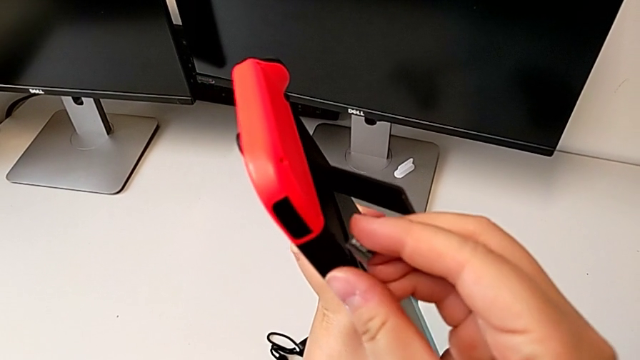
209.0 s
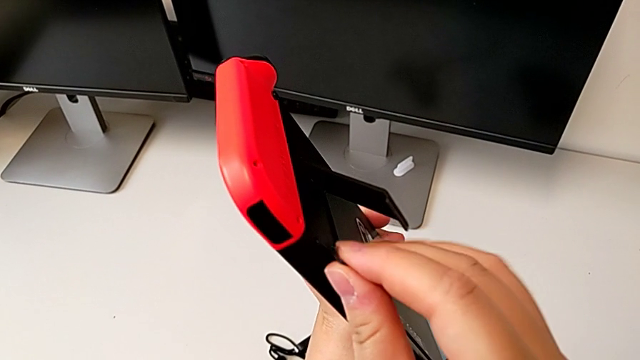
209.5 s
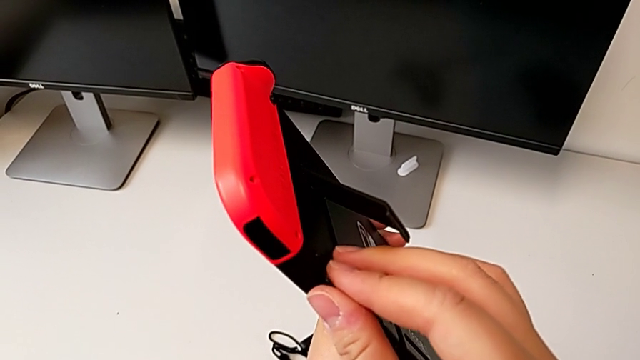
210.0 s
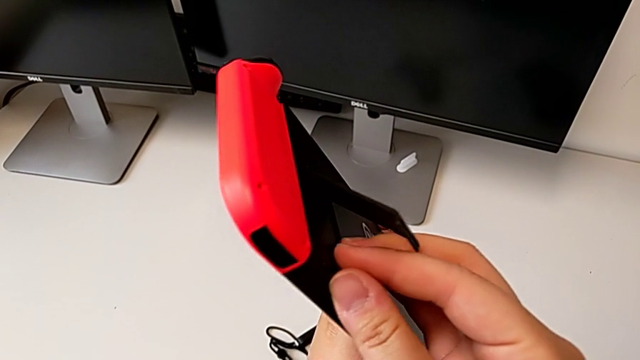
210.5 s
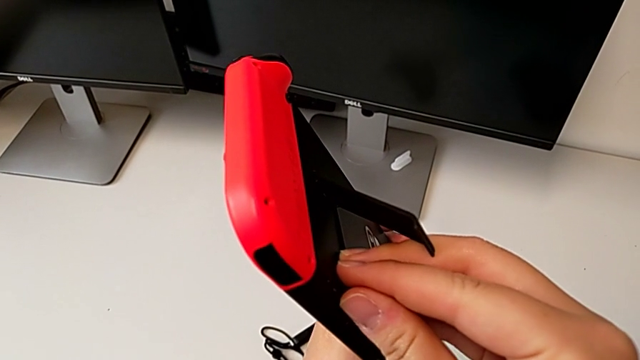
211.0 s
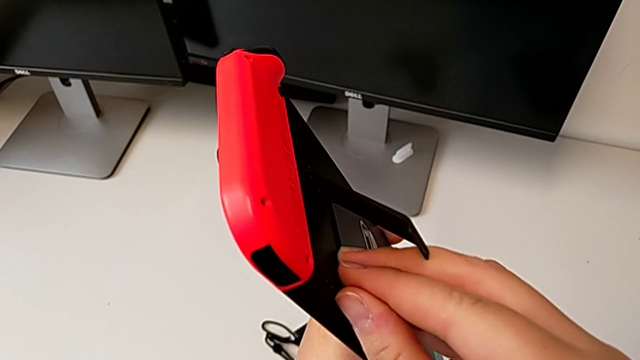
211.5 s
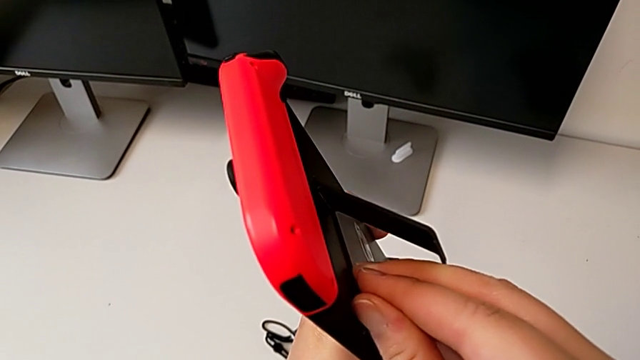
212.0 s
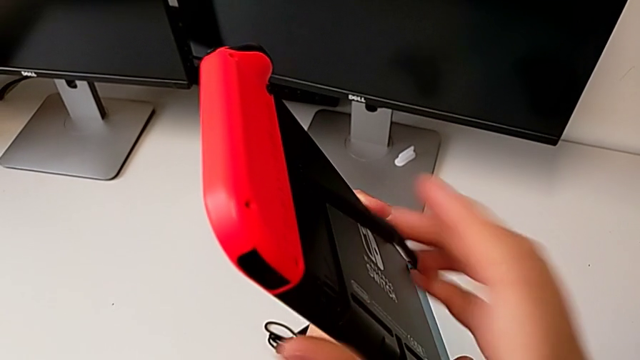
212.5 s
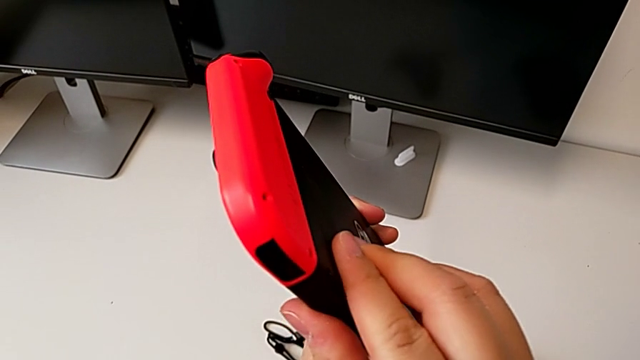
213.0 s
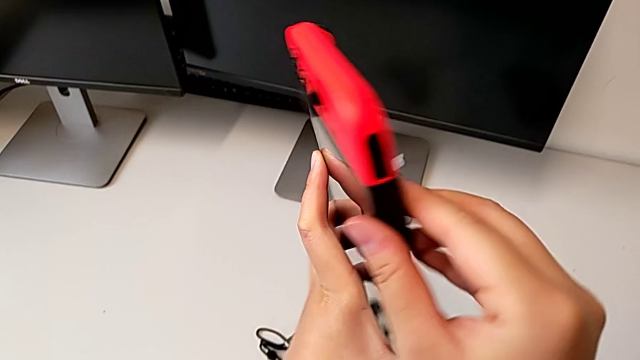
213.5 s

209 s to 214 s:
The camera wearer is changing the SD card of the Nintendo Switch. They insert the new SD card and close the rectangular kickstand.

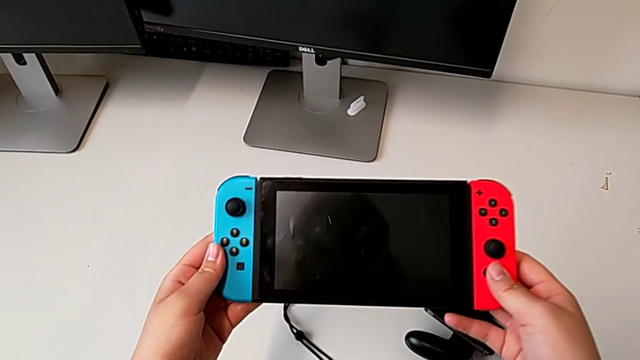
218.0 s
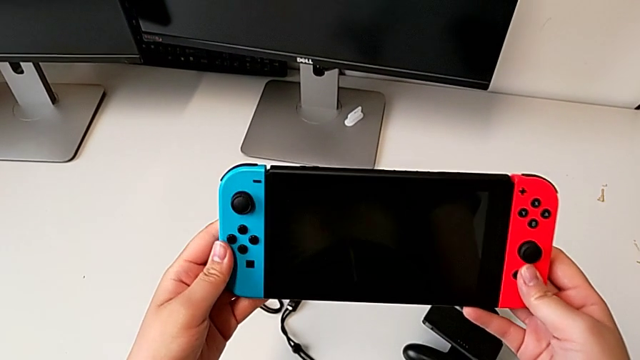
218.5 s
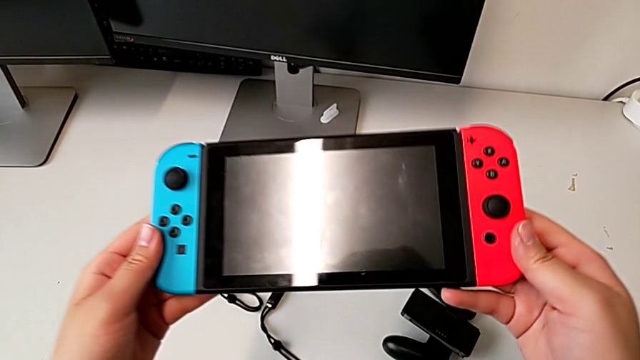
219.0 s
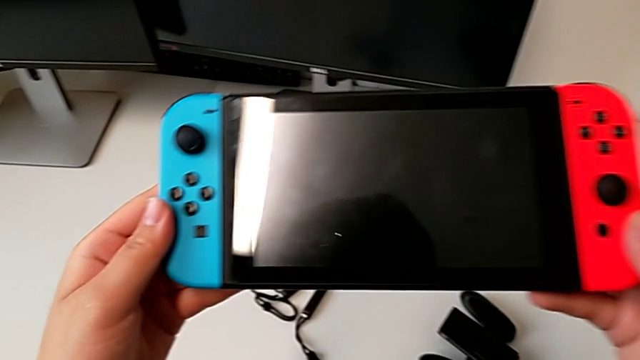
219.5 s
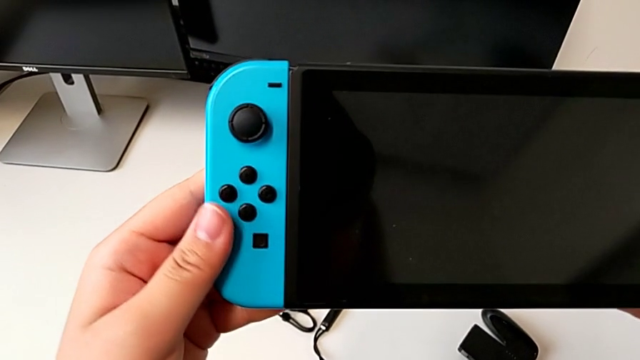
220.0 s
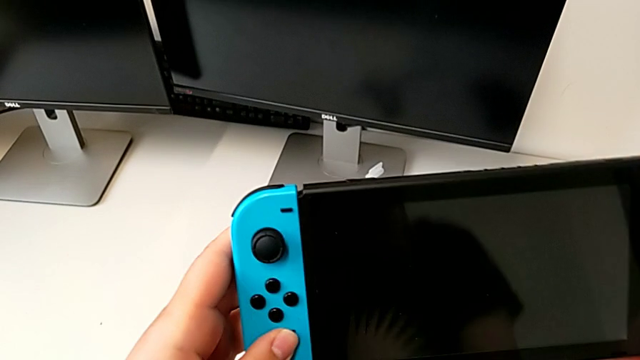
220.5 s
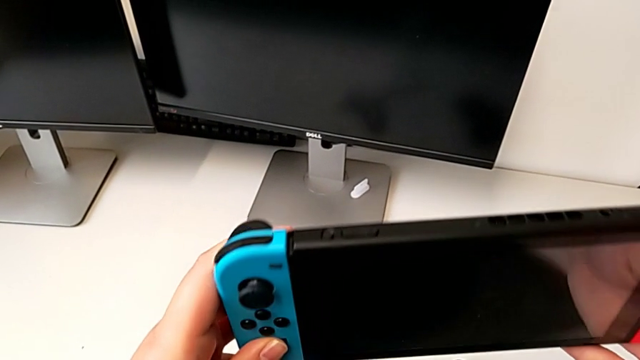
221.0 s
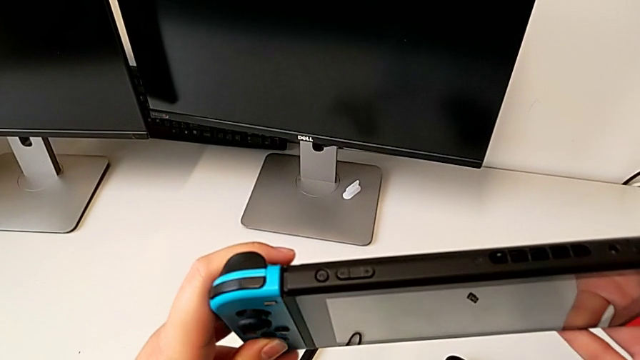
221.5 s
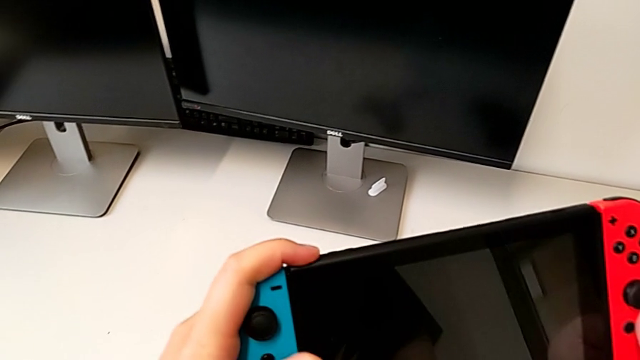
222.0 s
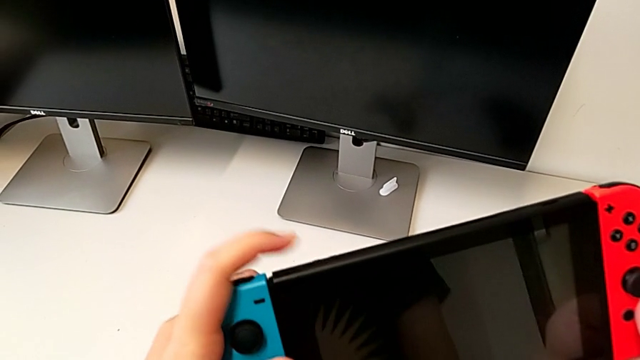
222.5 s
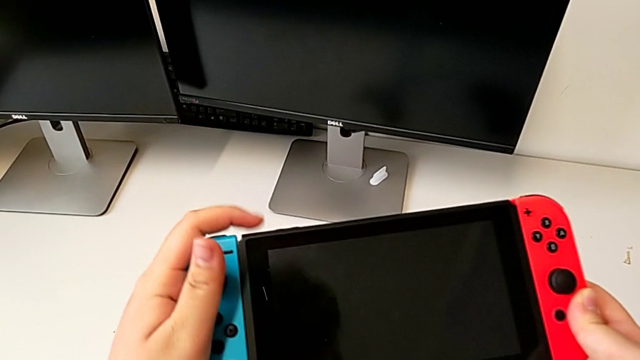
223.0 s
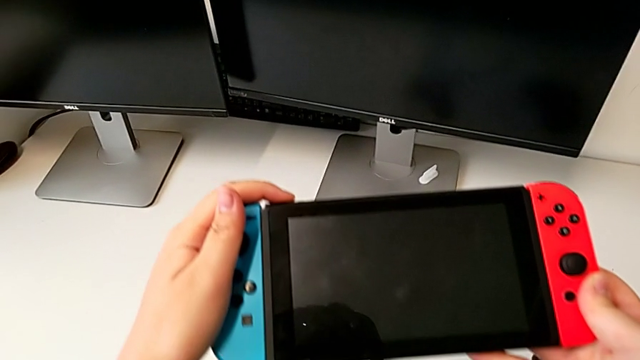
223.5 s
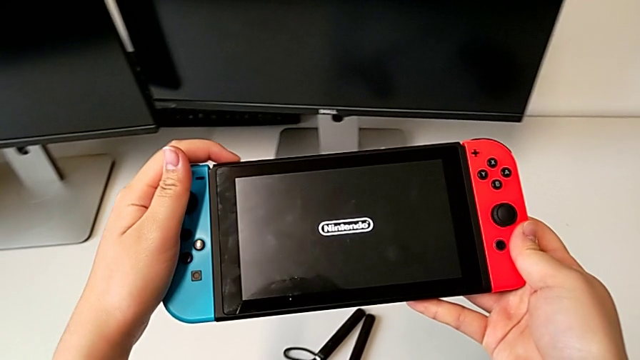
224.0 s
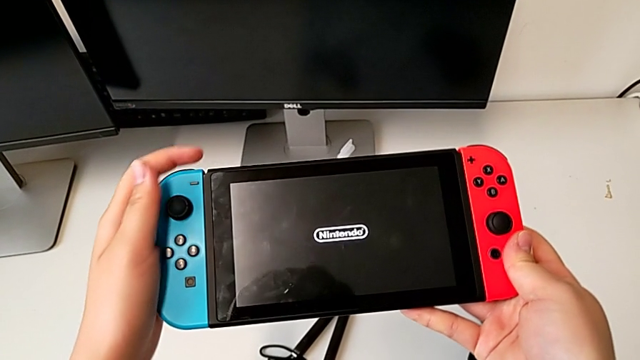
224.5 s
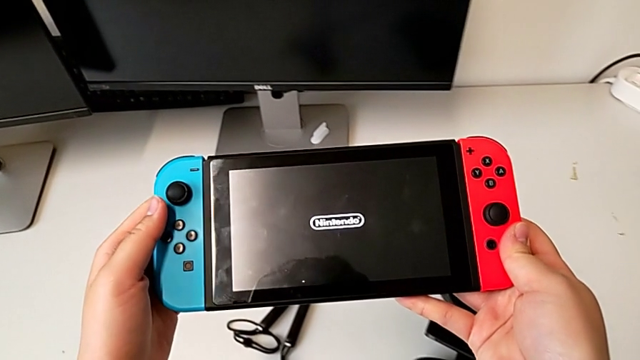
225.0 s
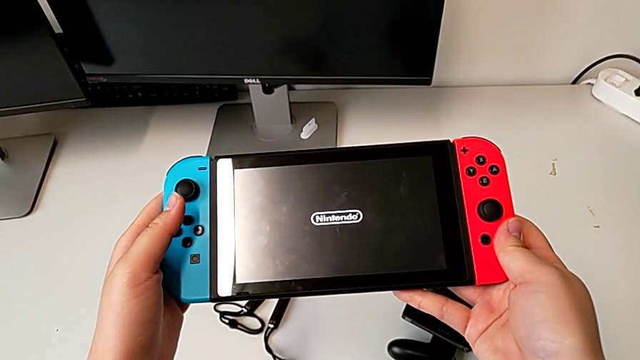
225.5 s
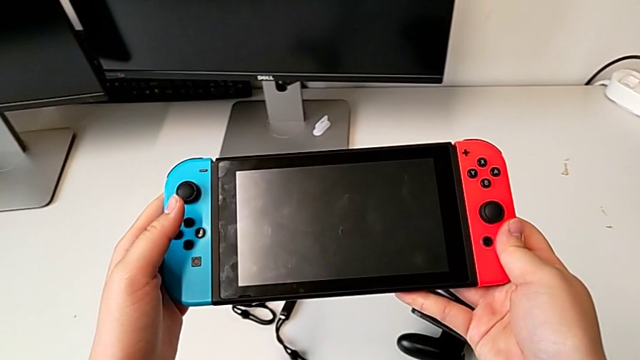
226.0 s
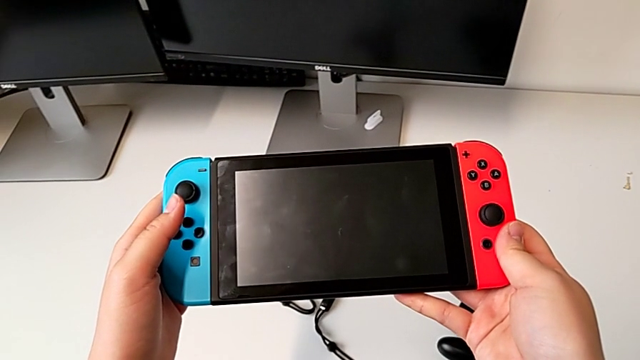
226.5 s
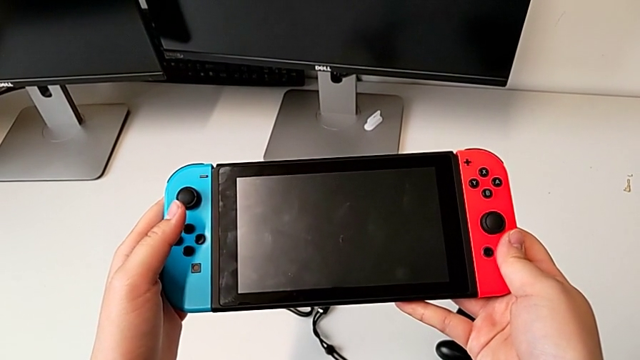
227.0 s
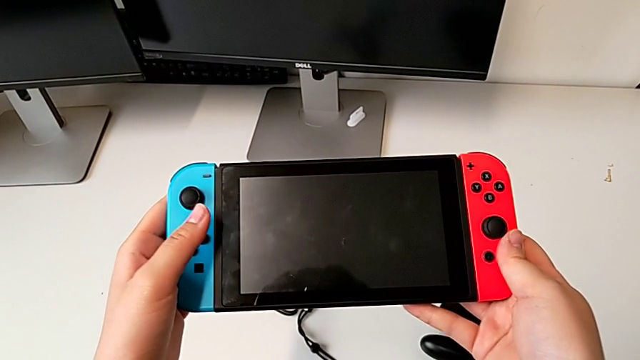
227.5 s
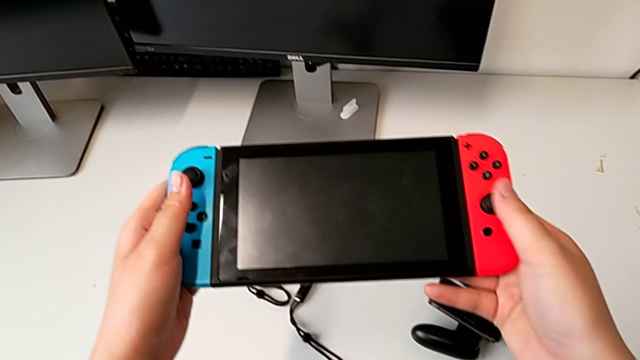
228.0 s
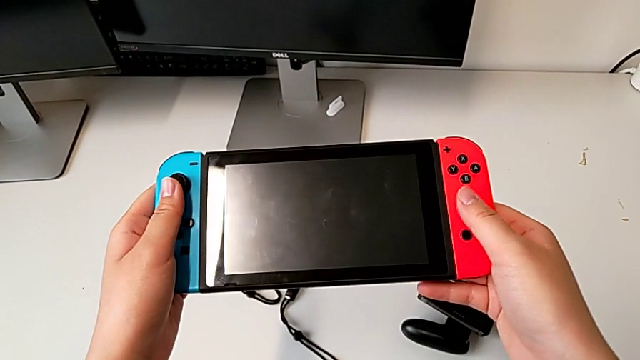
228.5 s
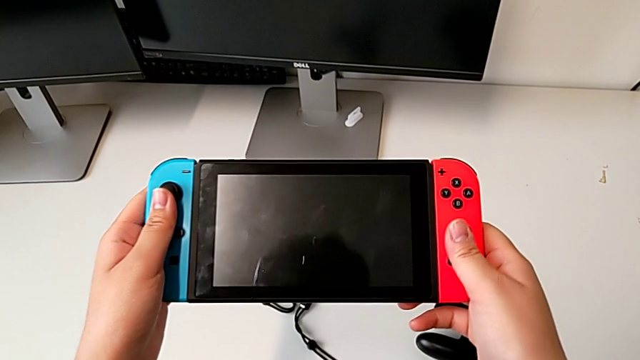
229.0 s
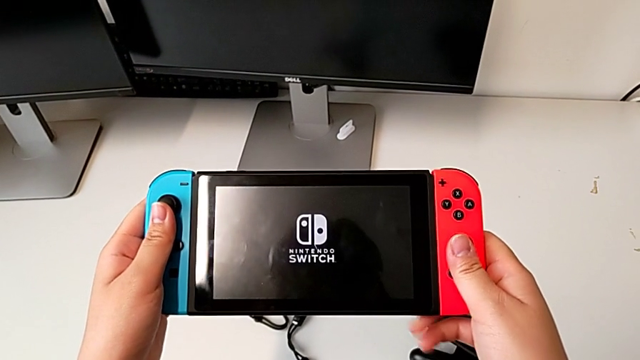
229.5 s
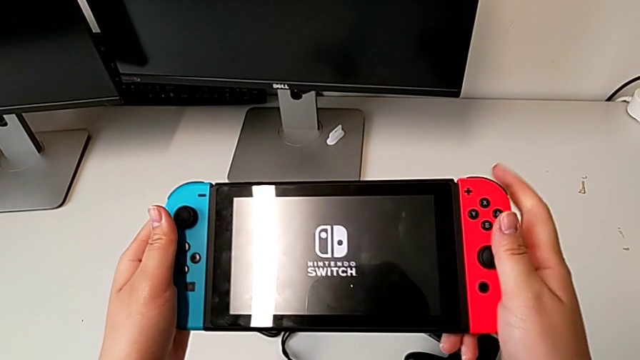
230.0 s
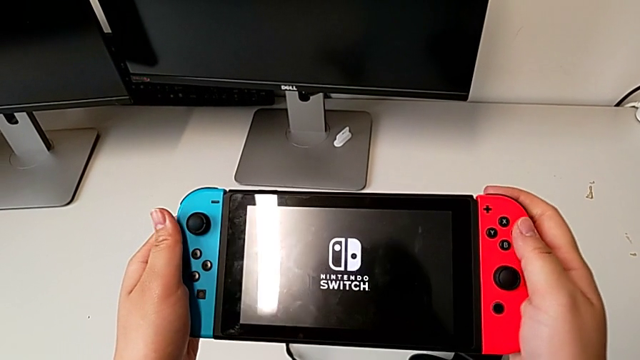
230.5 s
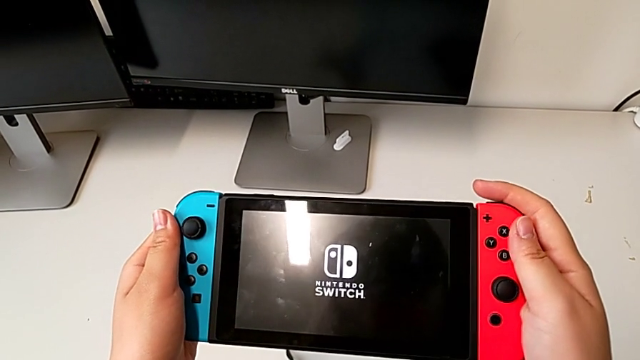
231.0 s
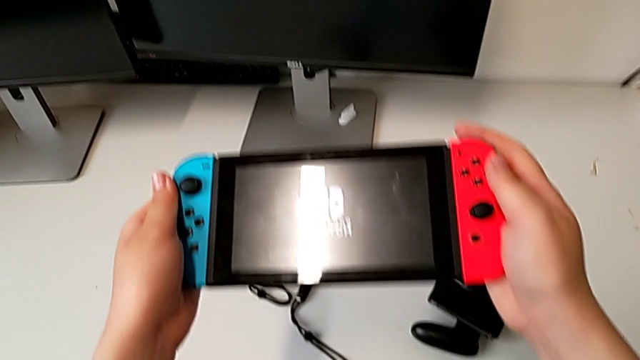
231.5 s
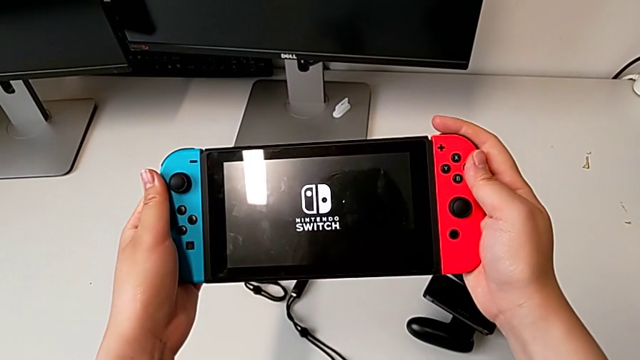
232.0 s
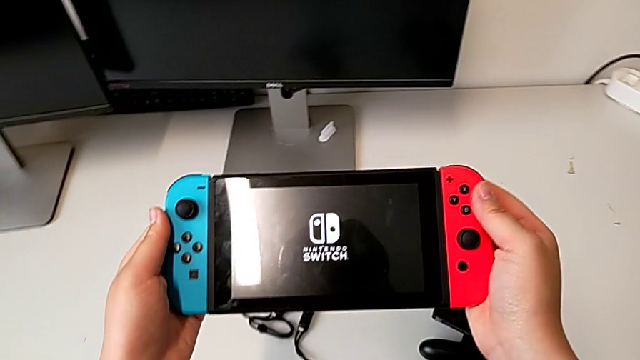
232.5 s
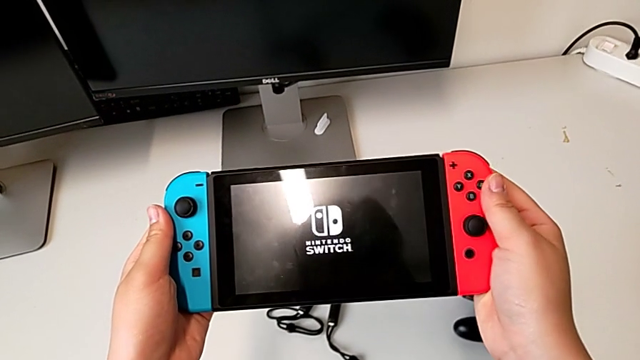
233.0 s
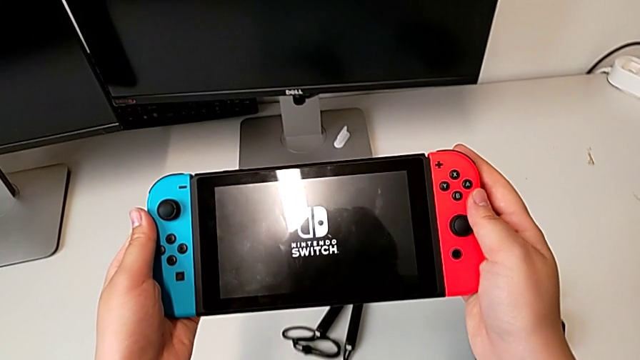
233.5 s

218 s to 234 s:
The camera wearer is turning on the Nintendo Switch. They inspect the top Nintendo Switch and press the rounded button.
